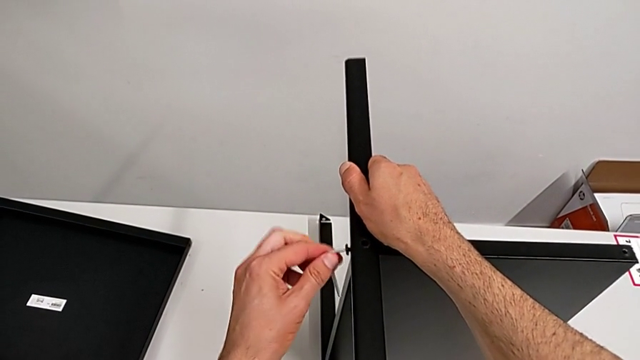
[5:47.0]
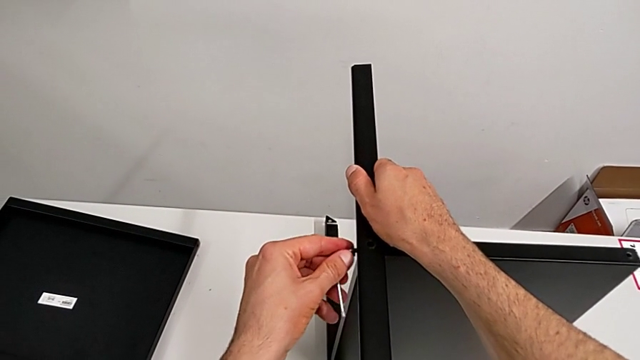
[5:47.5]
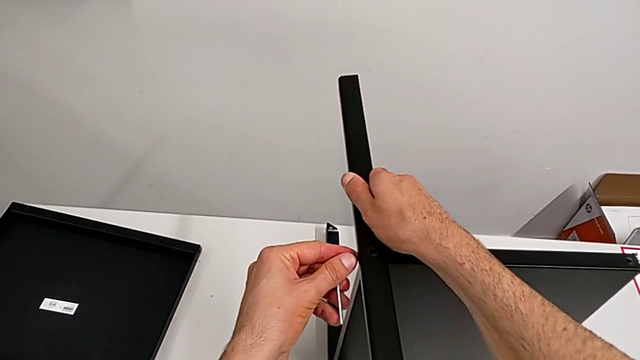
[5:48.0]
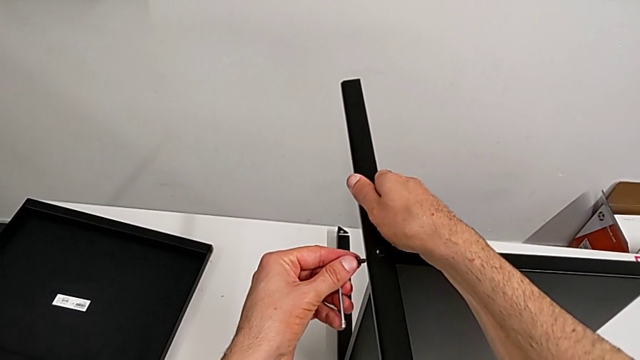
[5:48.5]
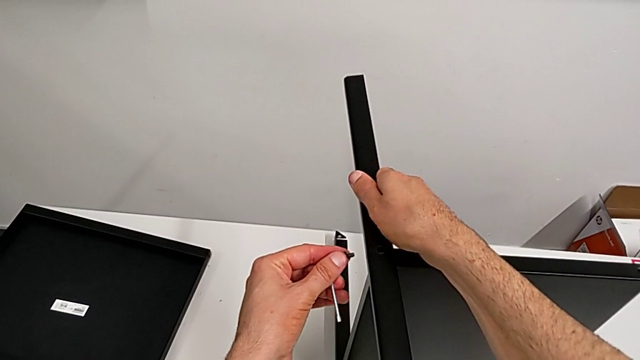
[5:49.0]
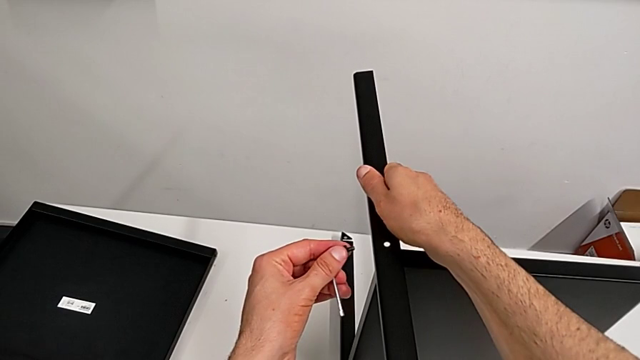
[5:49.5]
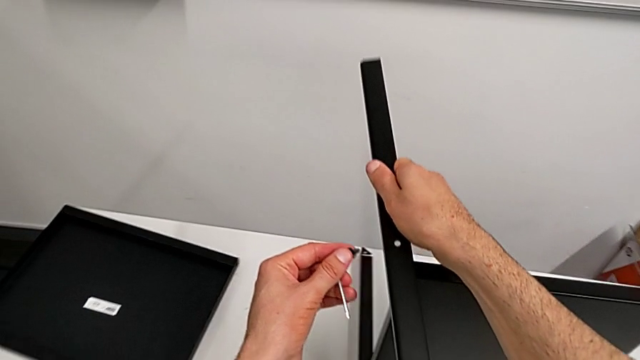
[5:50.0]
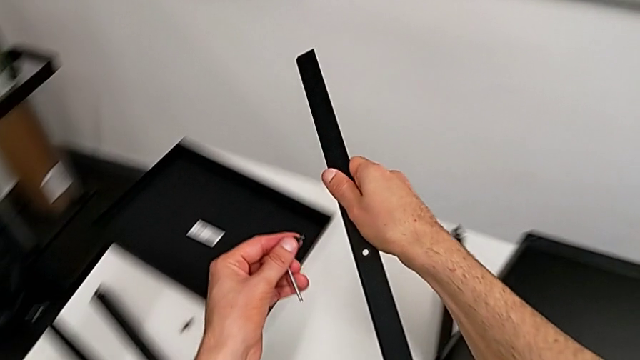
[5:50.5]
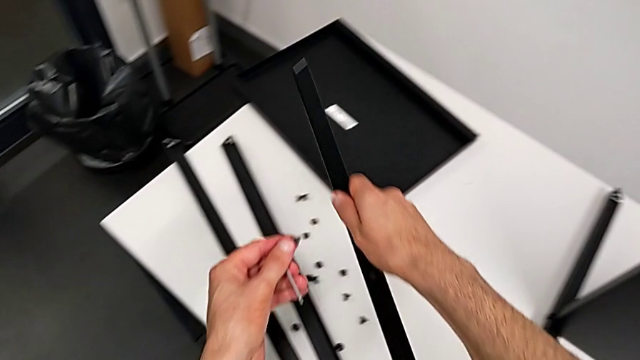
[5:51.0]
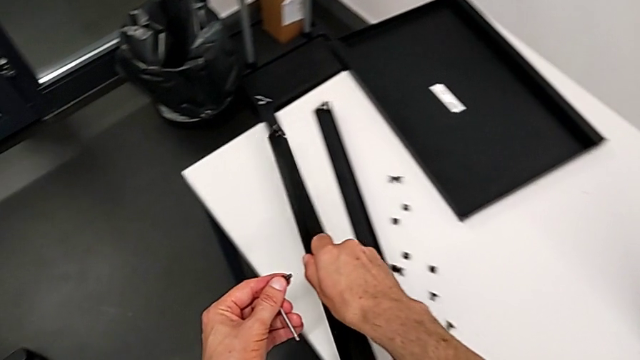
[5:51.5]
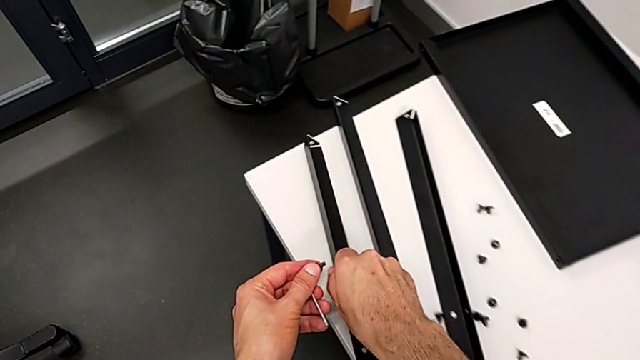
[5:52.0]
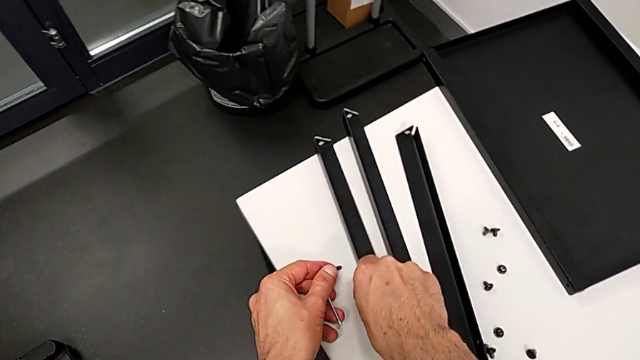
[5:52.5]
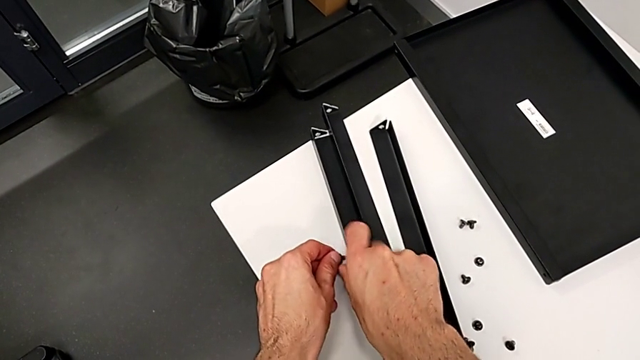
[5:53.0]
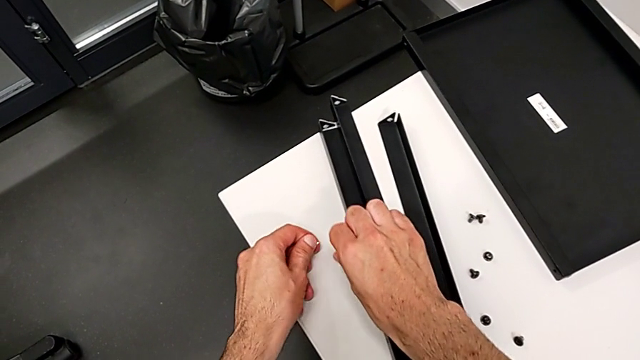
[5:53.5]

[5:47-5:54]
The camera wearer is disassembling the third leg of the table. They disassemble the hex socket head, disassemble the third leg, place it, withdraw the Allen wrench and place the hex socket head.

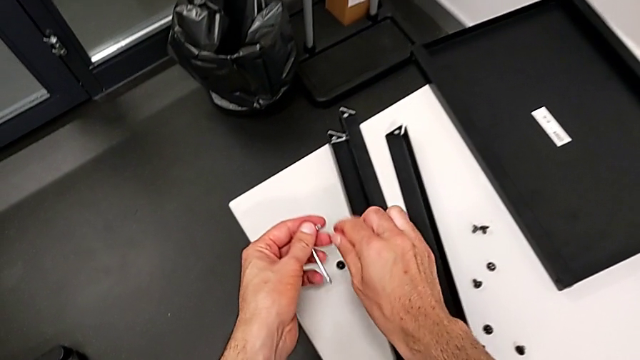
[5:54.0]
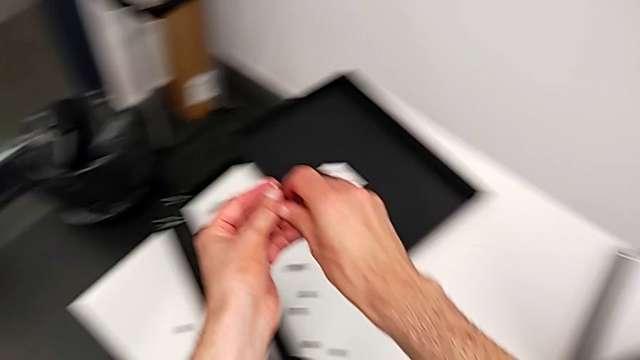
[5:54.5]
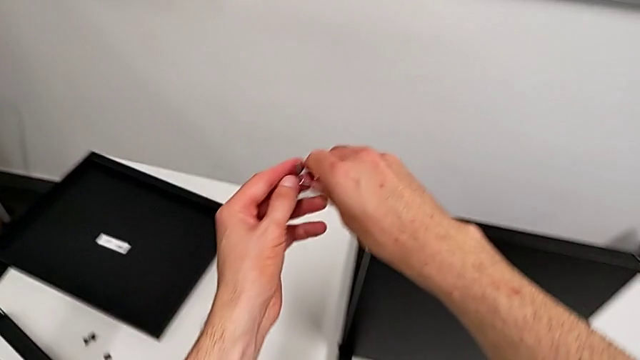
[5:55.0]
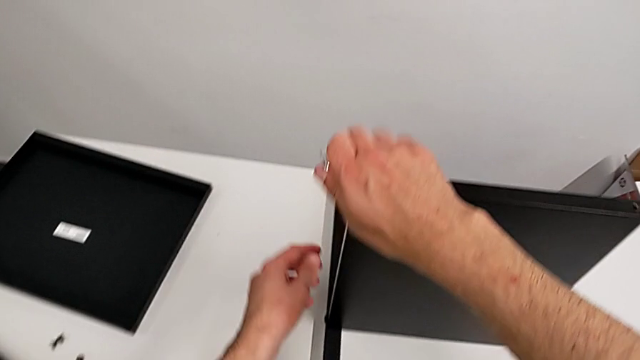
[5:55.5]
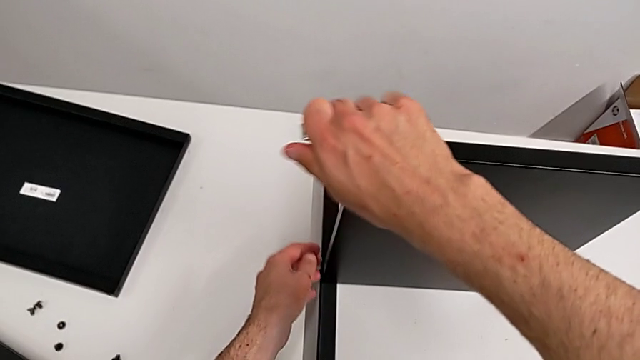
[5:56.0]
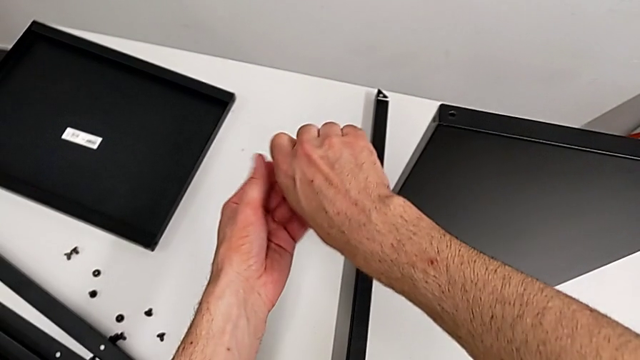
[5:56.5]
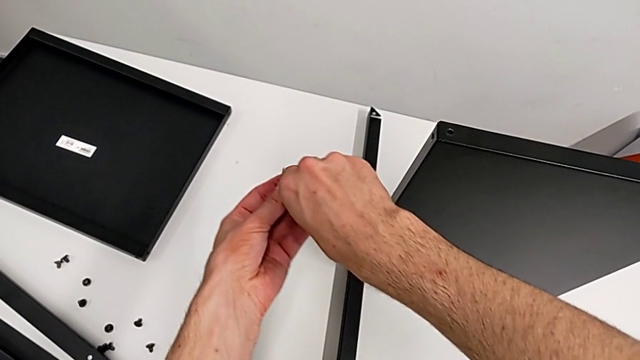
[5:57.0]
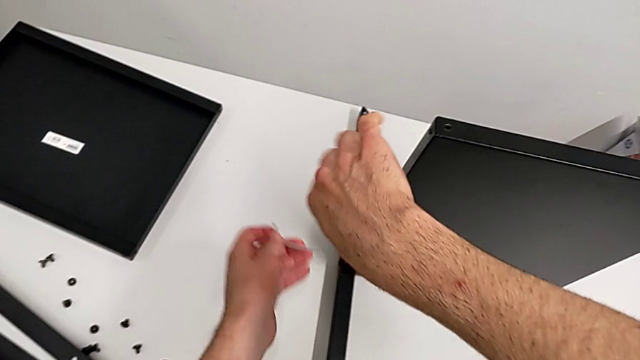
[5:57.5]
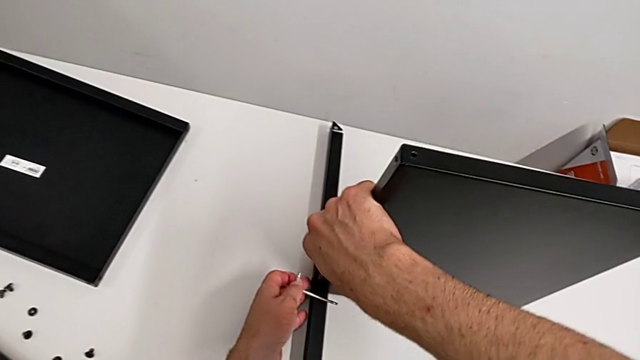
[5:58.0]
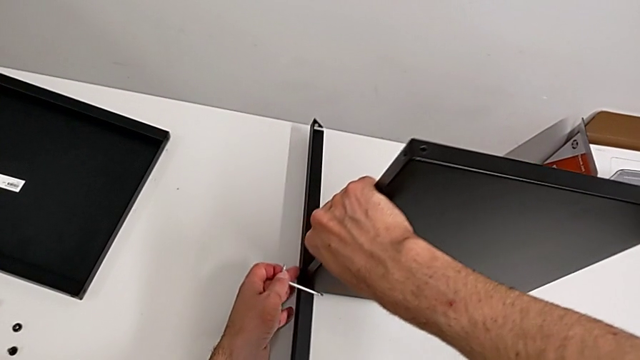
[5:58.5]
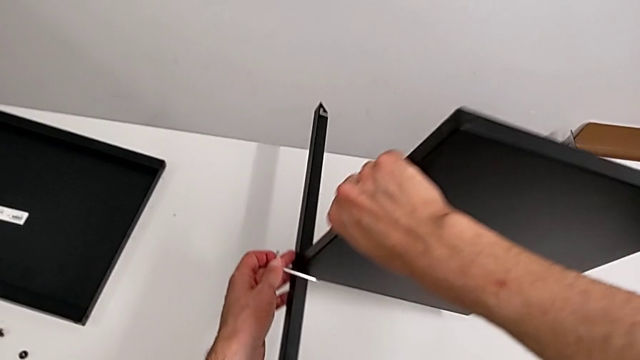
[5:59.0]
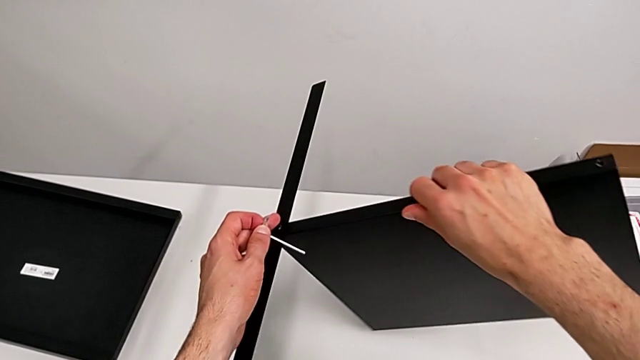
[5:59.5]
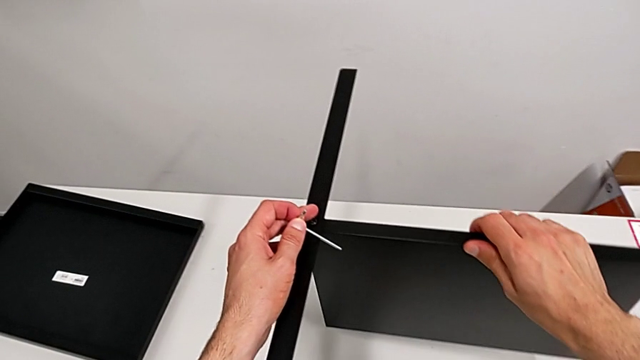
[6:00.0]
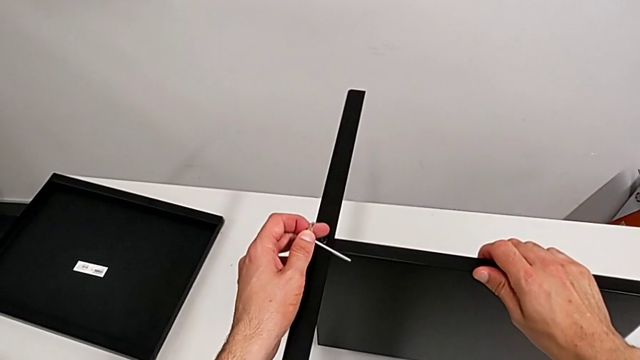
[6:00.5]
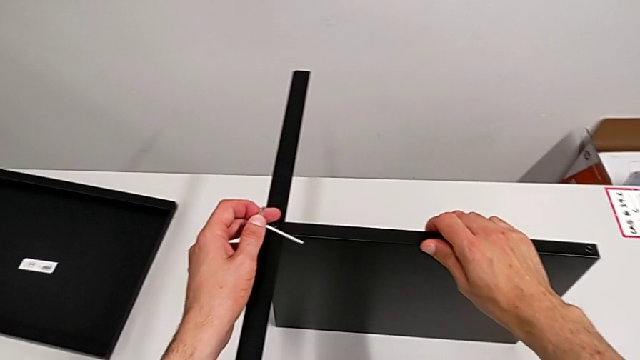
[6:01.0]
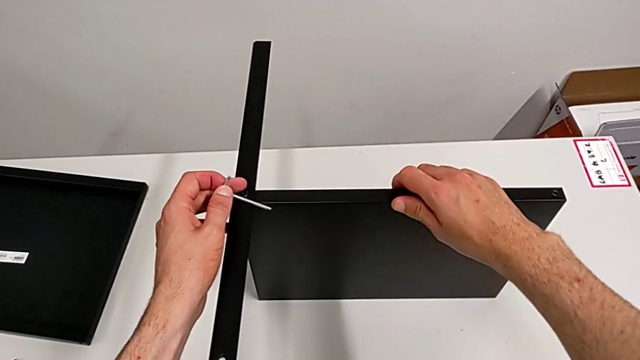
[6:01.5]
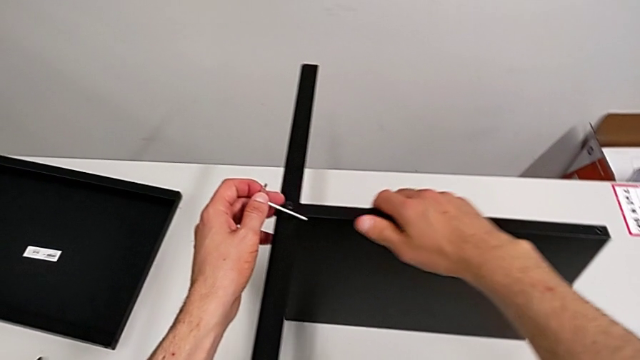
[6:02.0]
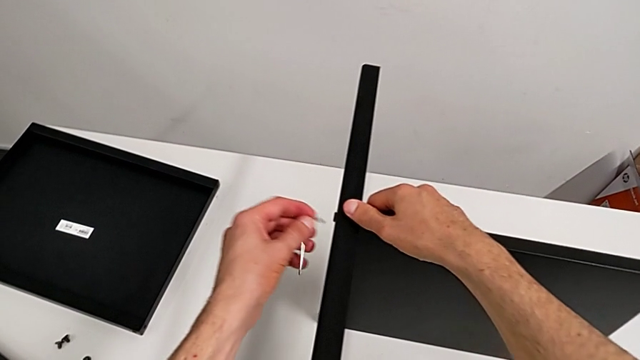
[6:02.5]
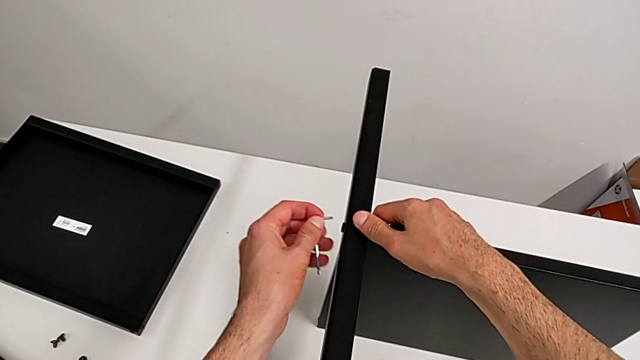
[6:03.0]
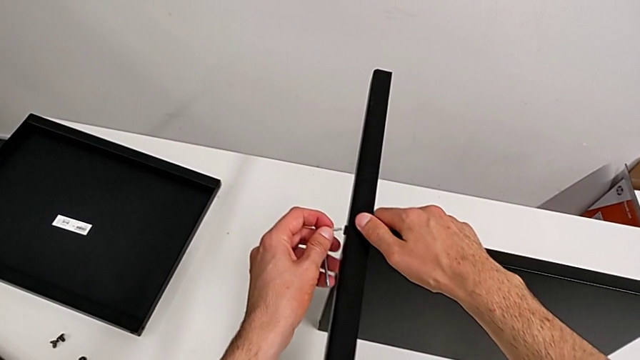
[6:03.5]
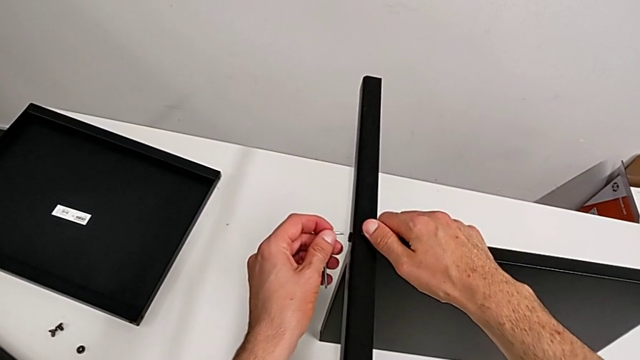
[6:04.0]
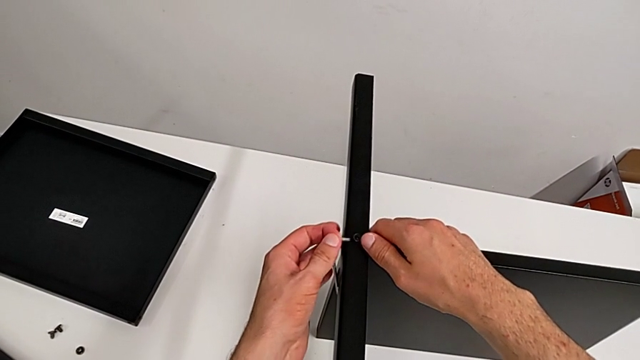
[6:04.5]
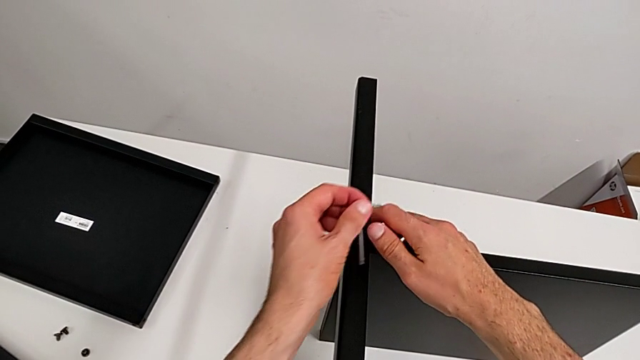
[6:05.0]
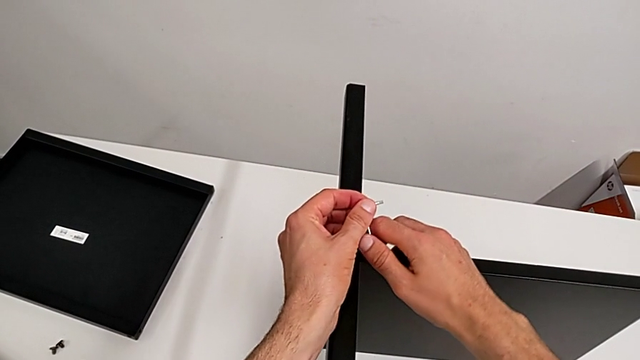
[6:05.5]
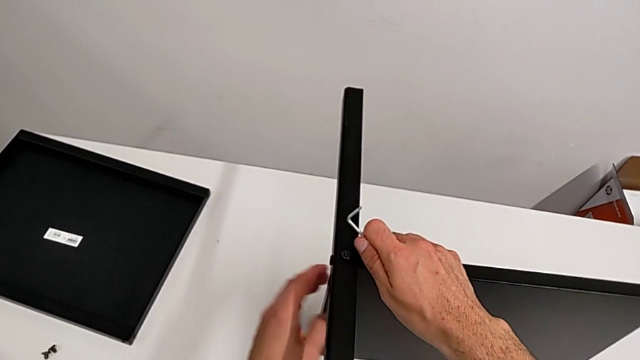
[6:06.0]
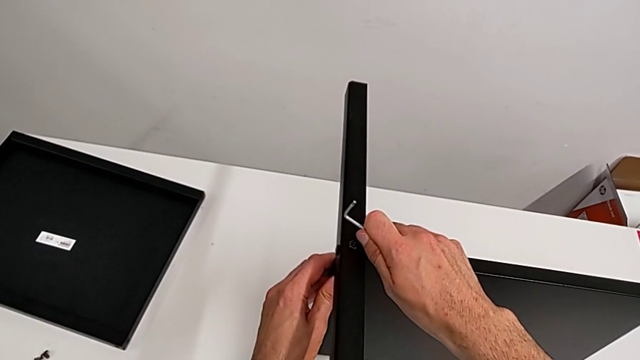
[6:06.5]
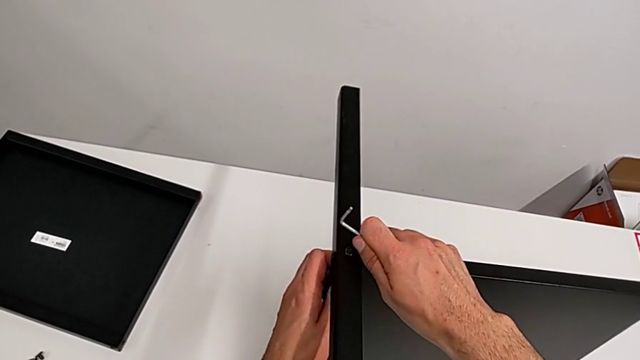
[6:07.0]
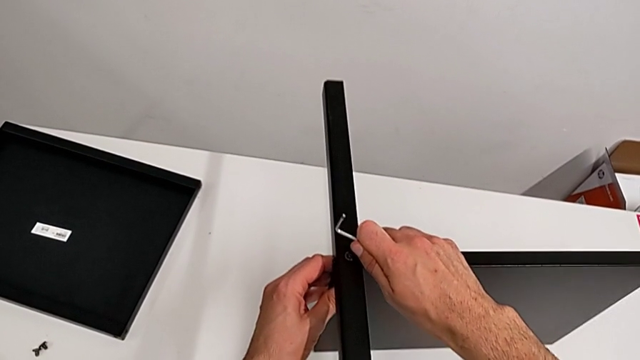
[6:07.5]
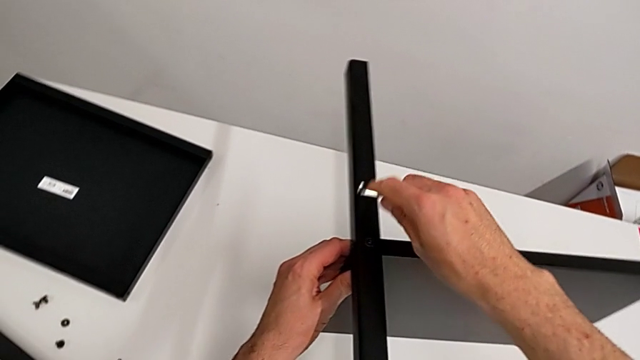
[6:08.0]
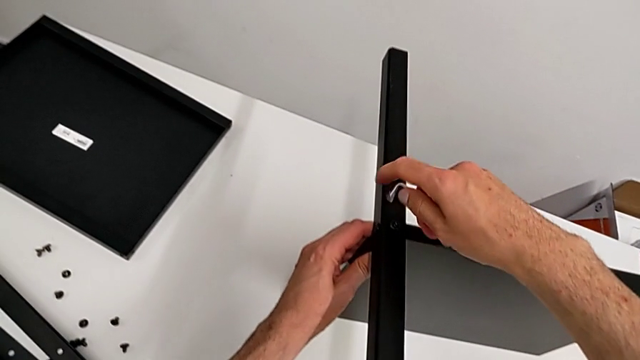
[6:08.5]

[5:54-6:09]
The camera wearer is disassembling the fourth leg of the table. They grab the Allen wrench, grab the nightstand, grab the Allen wrench, grab the nightstand and rotate it. They insert the Allen wrench with the left hand and slide the nightstand with the right hand. They grab the Allen wrench, grab the nightstand and rotate the Allen wrench.
